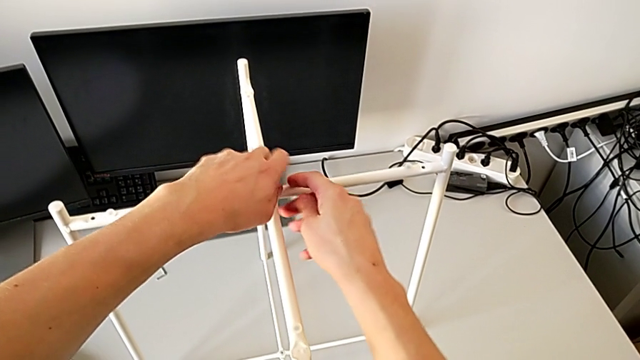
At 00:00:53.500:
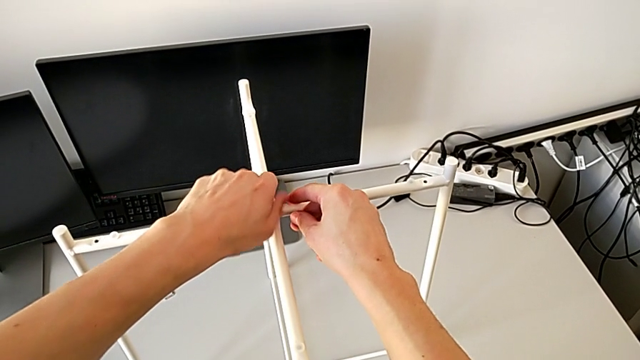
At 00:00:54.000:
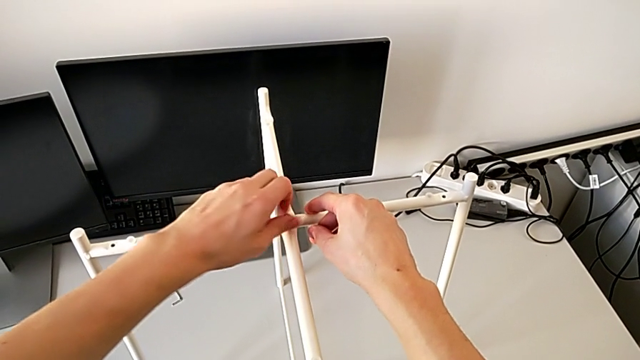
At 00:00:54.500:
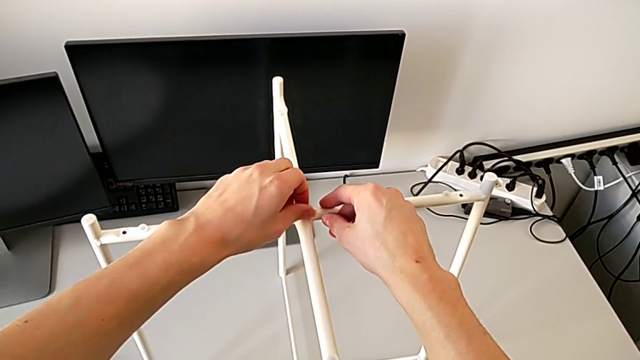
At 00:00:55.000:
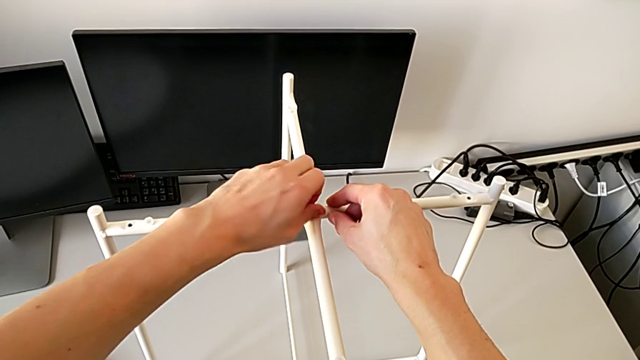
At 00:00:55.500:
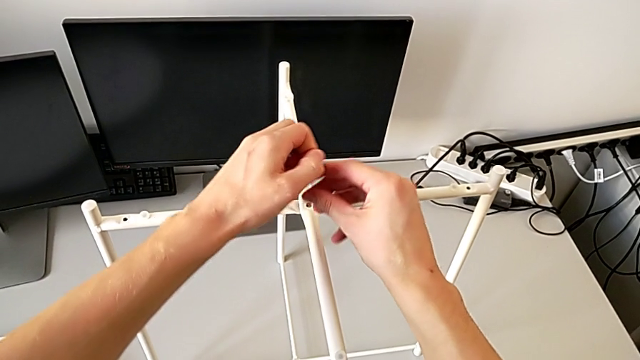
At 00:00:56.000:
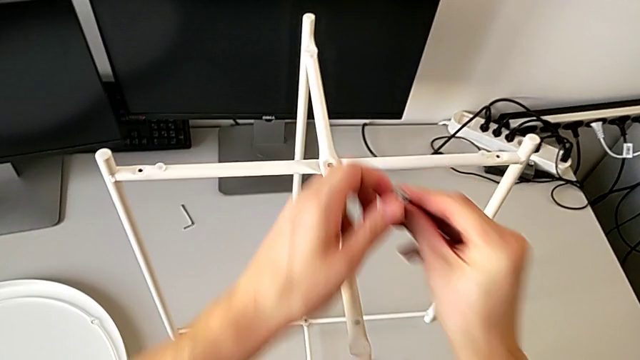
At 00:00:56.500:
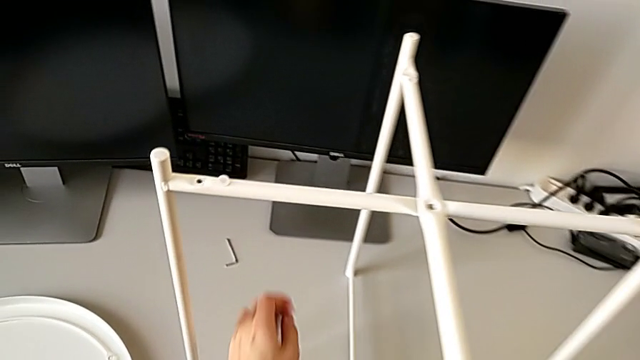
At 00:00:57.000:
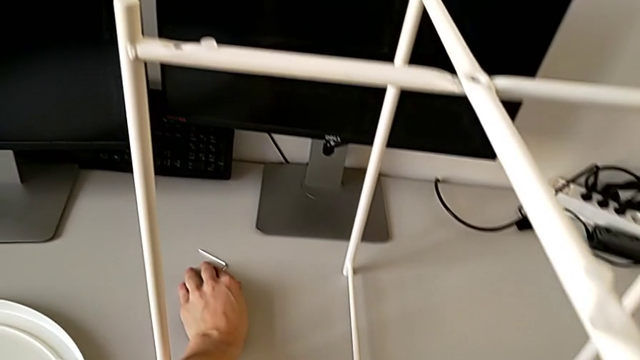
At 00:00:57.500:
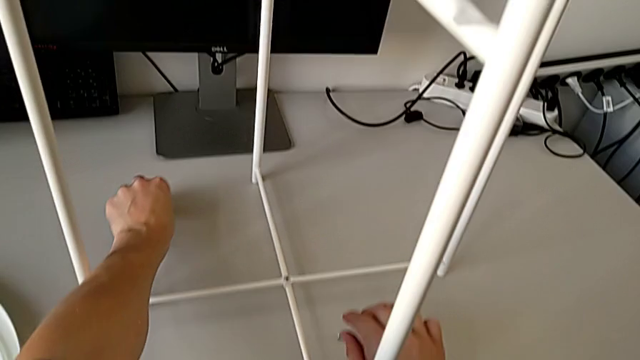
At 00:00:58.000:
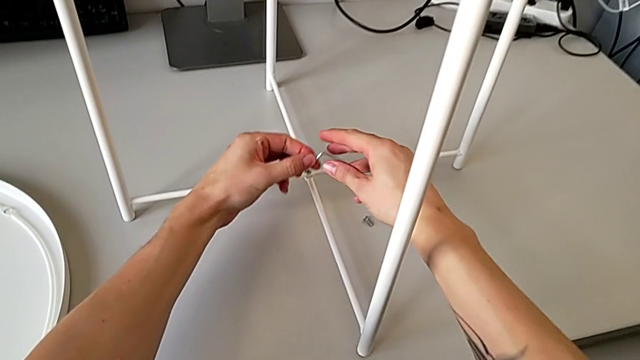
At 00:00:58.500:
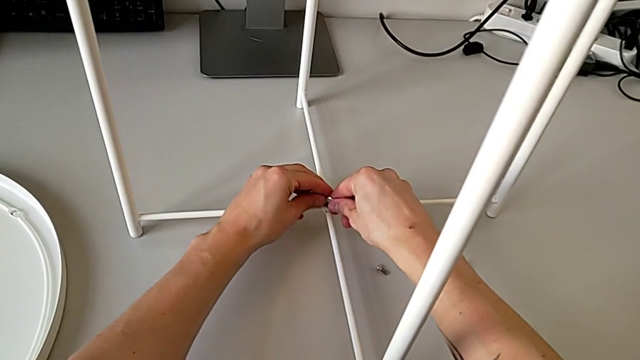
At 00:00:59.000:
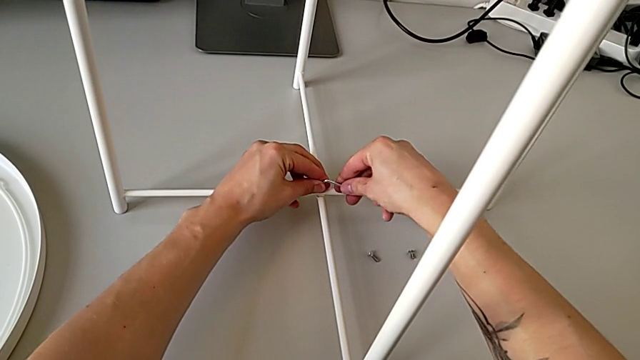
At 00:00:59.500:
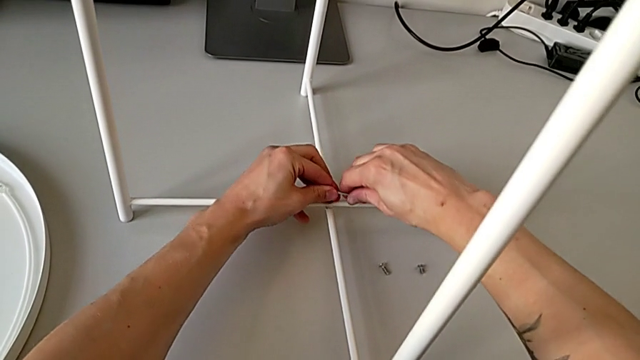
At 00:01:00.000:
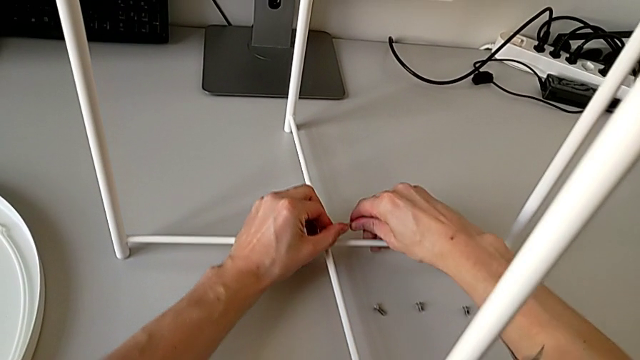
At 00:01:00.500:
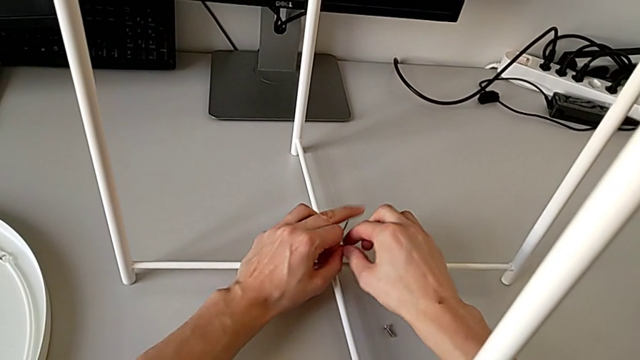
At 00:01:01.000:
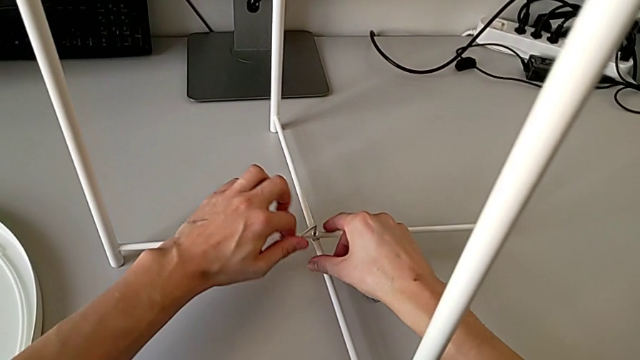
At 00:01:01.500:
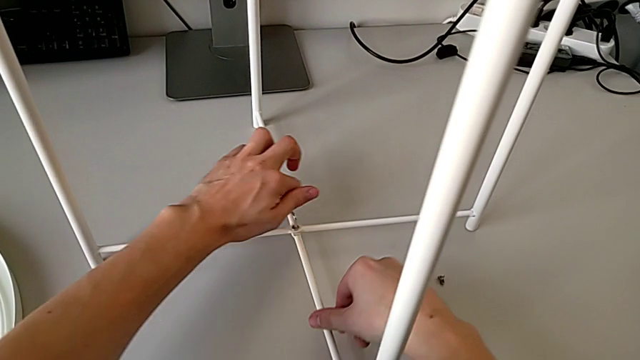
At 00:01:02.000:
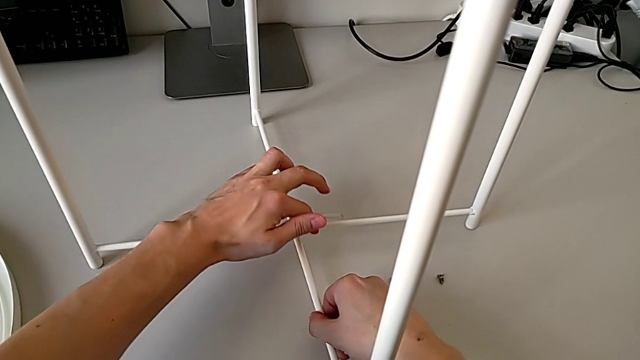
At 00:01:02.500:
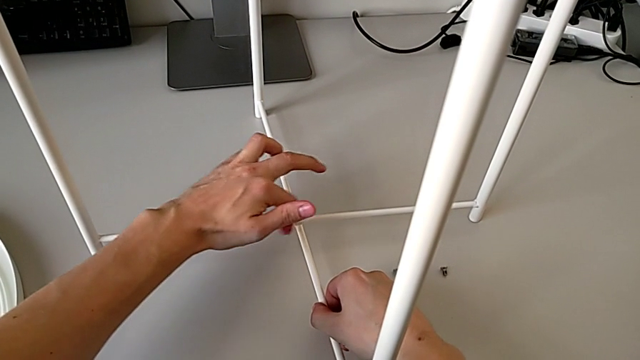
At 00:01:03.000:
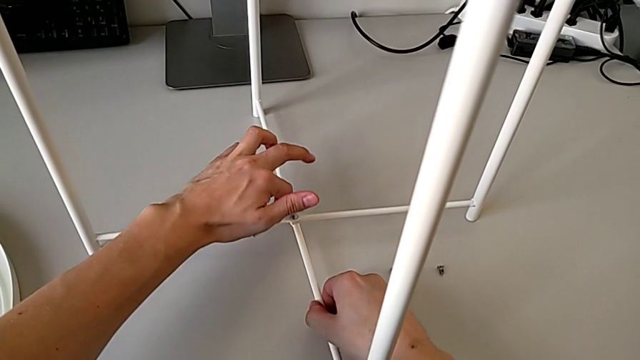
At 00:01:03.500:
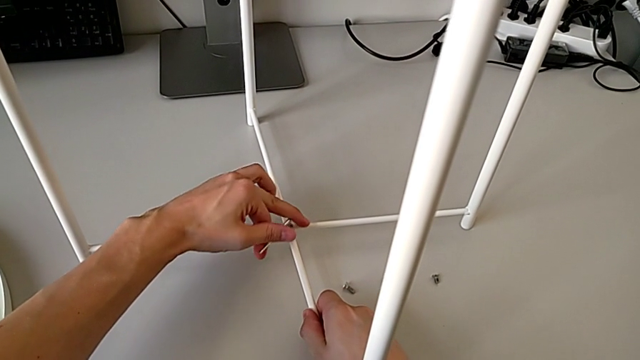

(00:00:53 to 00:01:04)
The camera wearer is disassembling the legs of the table. They unscrew the hex socket head with the left hand, disassemble it, grab it, grab the Allen wrench with the left hand, place the hex socket head with the right hand, insert the Allen wrench and unscrew the hex socket head.

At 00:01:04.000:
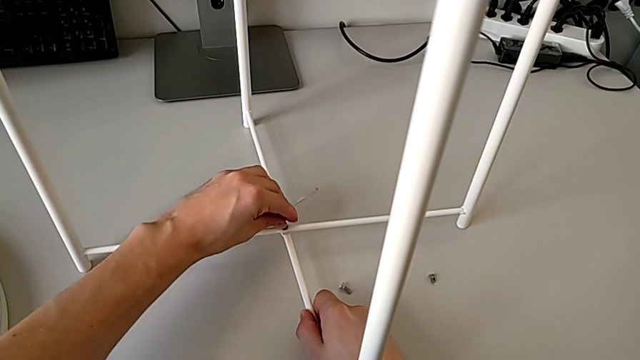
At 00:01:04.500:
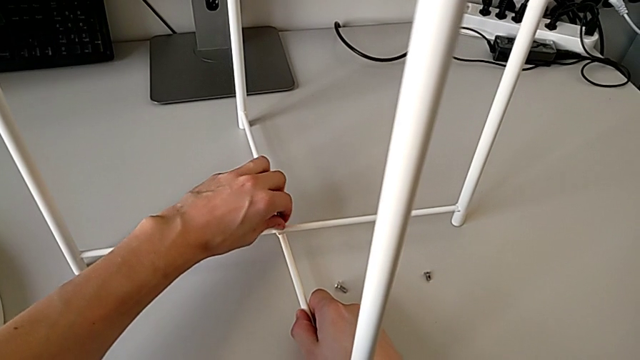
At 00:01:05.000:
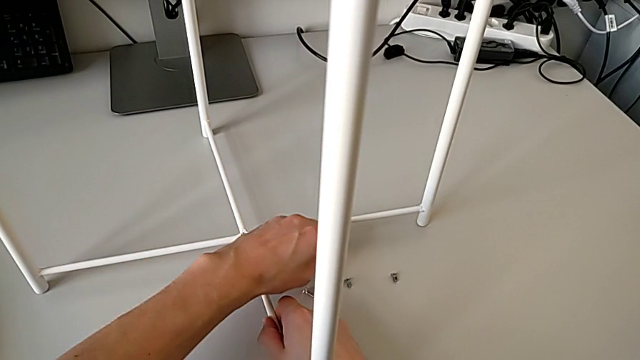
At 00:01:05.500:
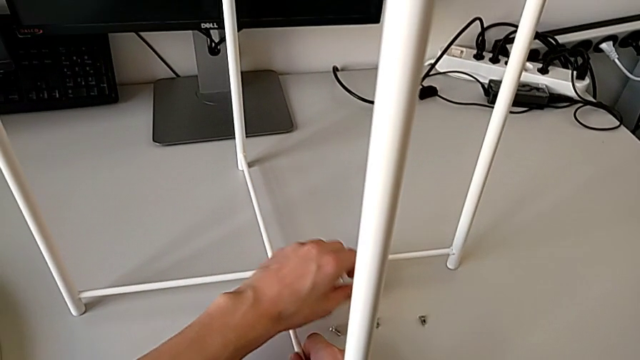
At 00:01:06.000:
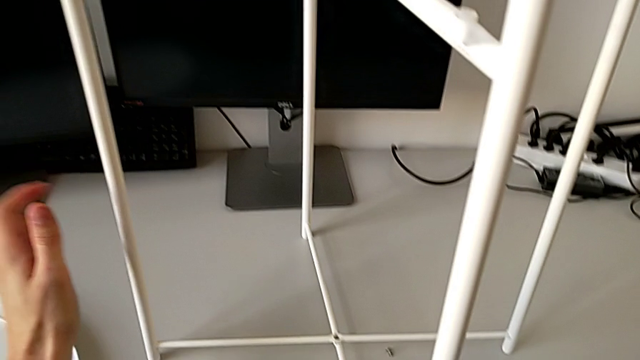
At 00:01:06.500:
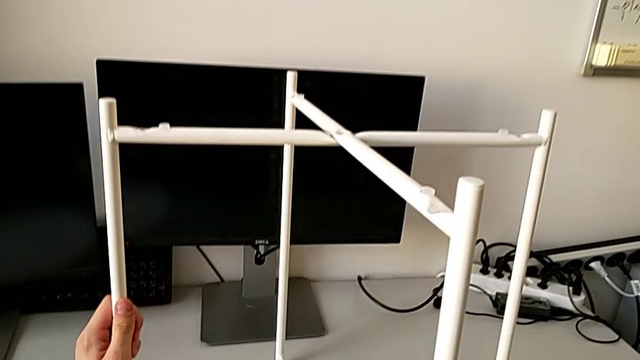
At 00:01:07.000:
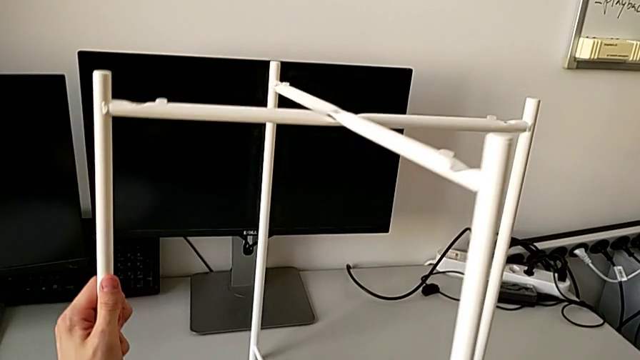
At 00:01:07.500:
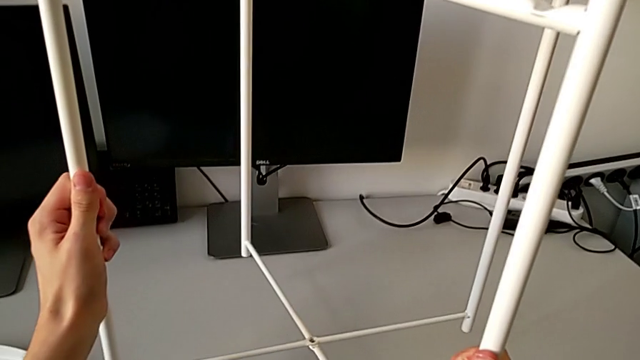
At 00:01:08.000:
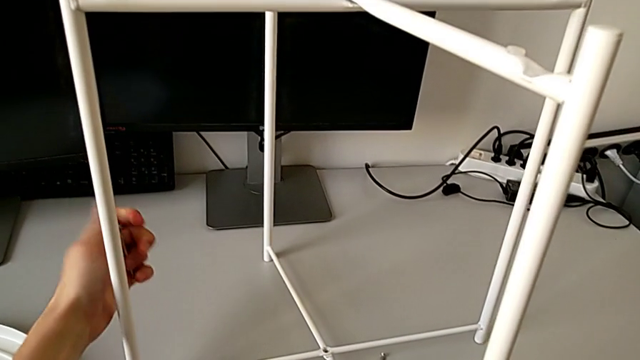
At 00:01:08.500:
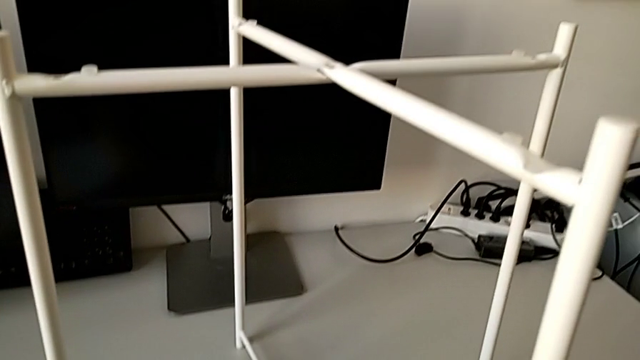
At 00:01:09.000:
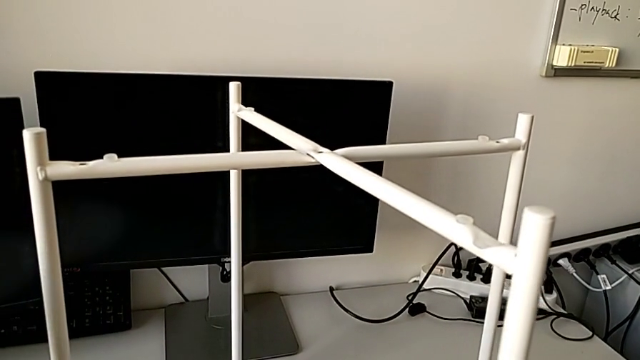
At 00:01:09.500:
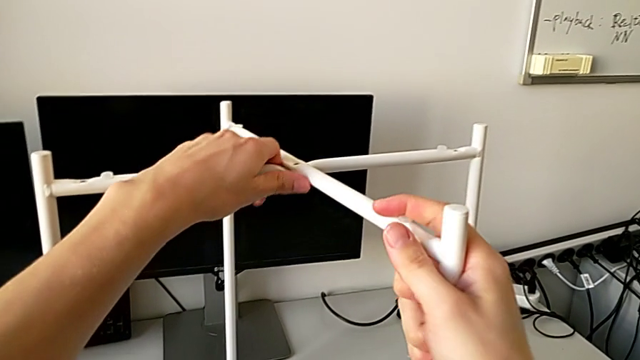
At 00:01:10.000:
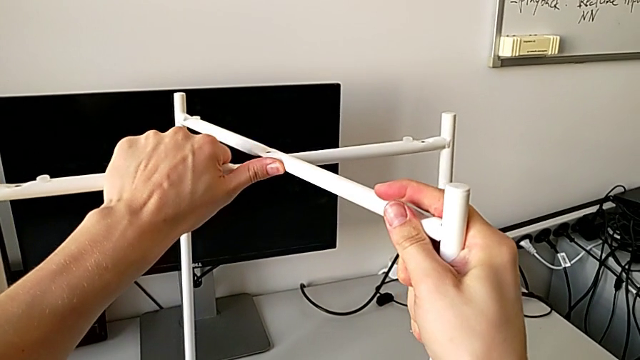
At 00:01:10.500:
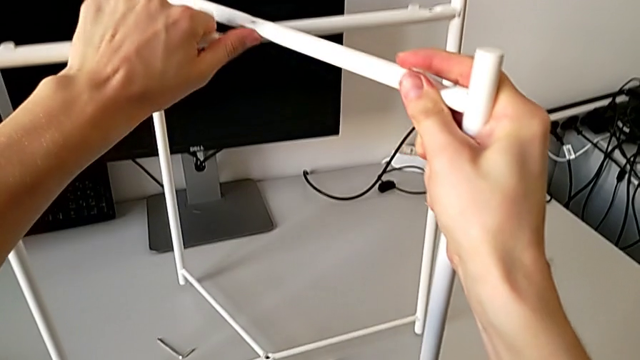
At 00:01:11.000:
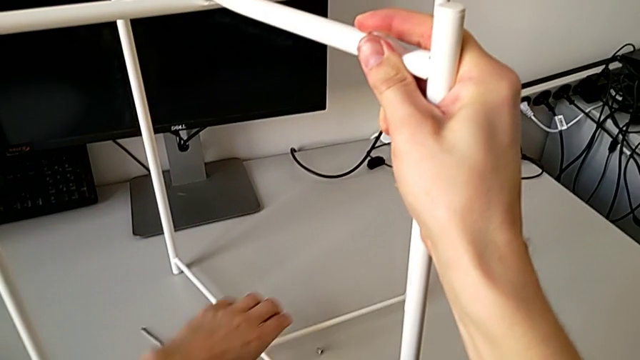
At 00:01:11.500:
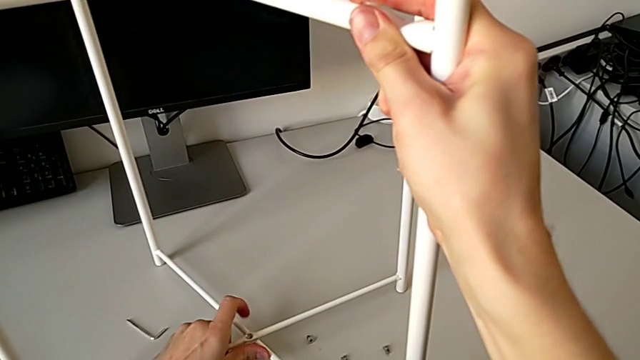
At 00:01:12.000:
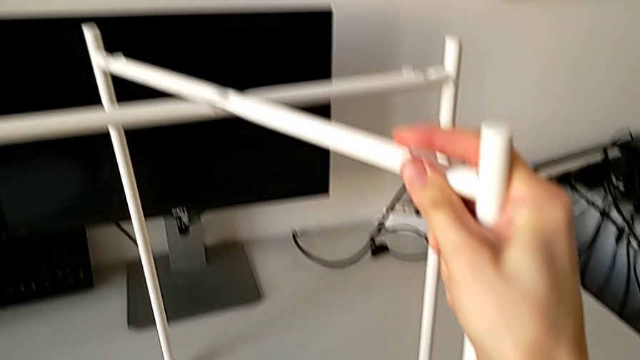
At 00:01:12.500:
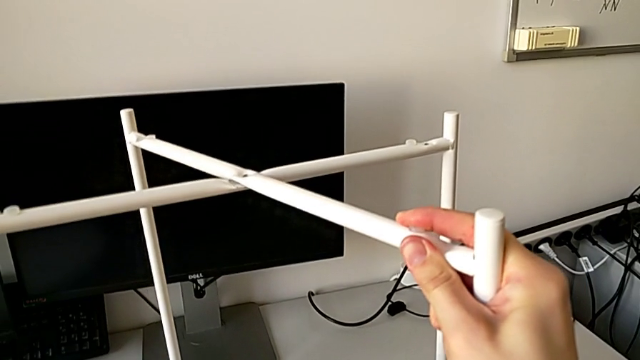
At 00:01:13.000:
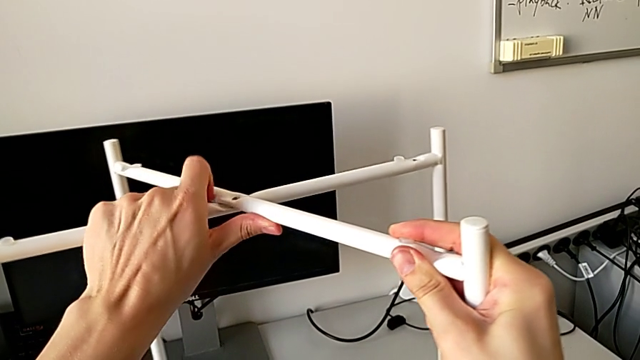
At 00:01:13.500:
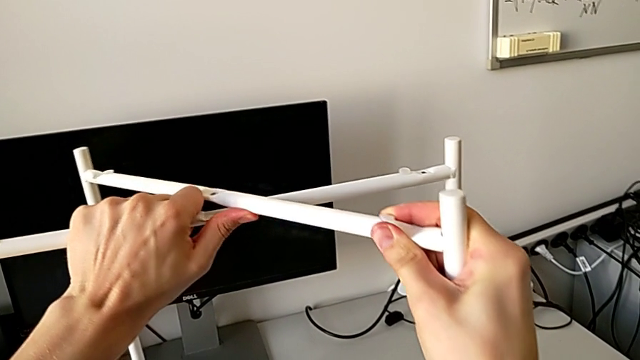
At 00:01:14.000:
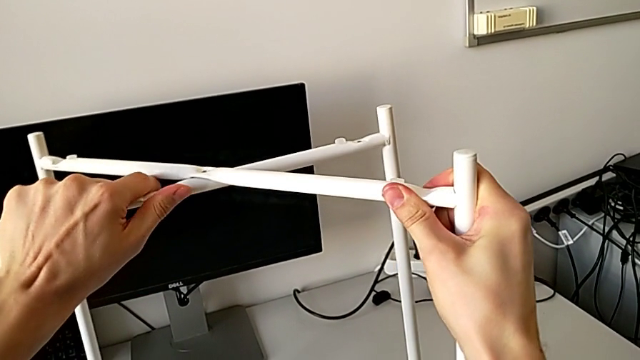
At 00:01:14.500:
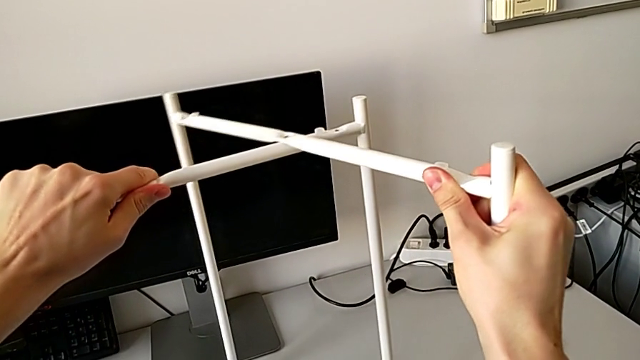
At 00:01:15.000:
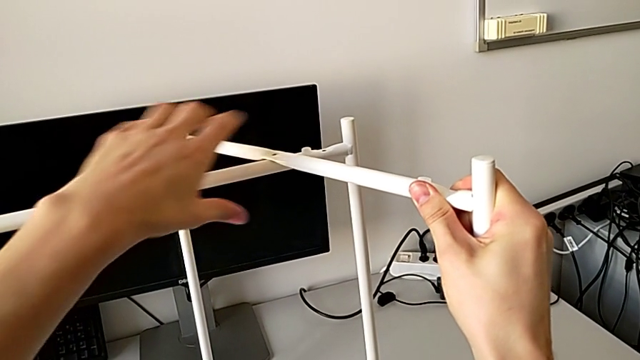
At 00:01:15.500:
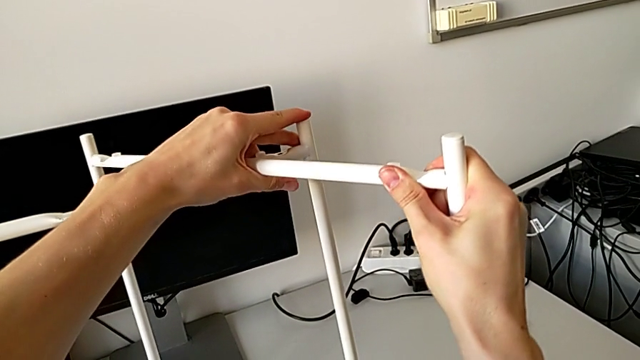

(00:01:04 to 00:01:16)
The camera wearer is disassembling the legs of the table. They disassemble the hex socket head, withdraw the Allen wrench, place the hex socket head, lift the leg, place it, place the Allen wrench, slide the leg and begin to disassemble it.
